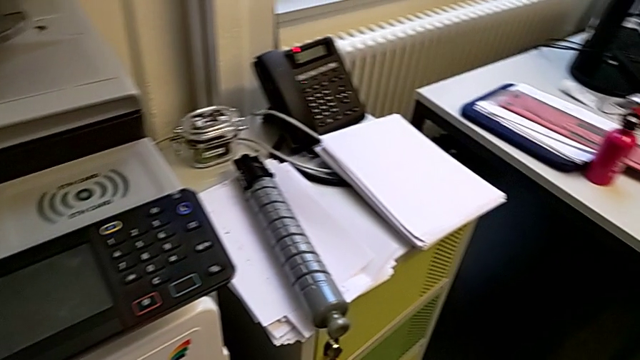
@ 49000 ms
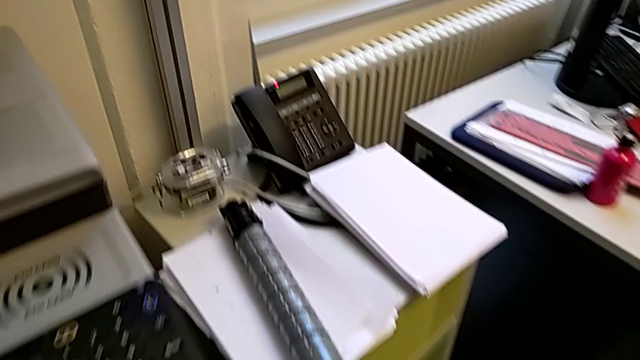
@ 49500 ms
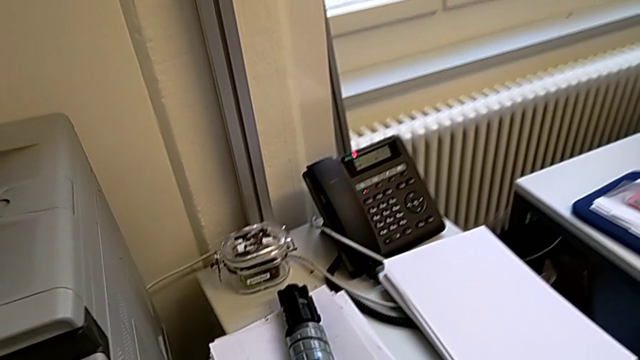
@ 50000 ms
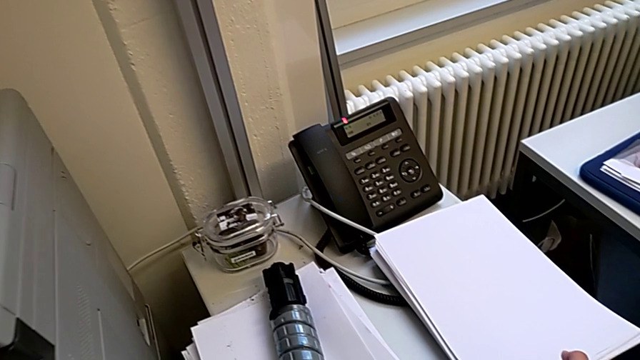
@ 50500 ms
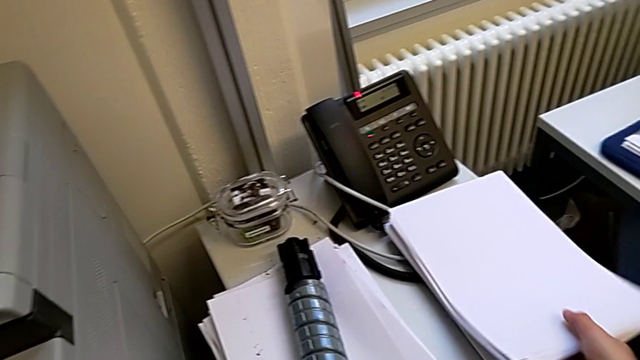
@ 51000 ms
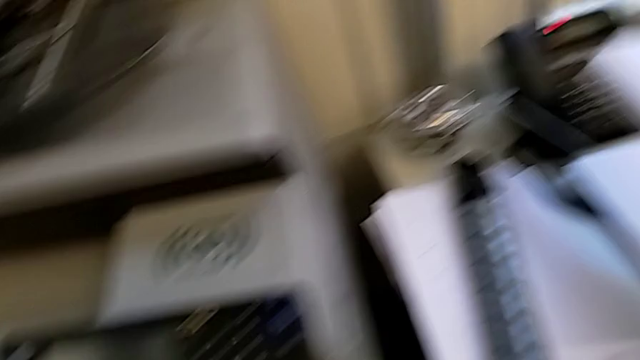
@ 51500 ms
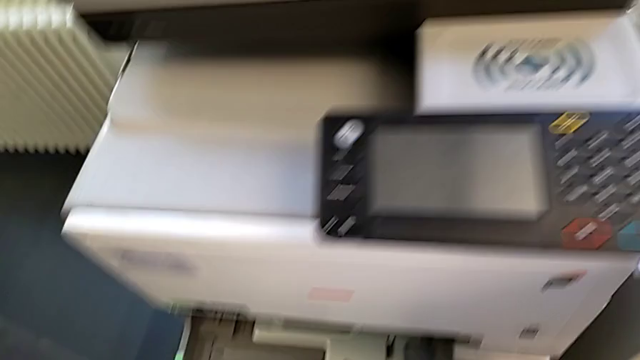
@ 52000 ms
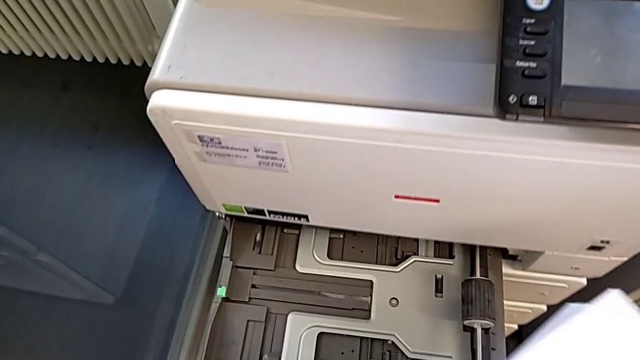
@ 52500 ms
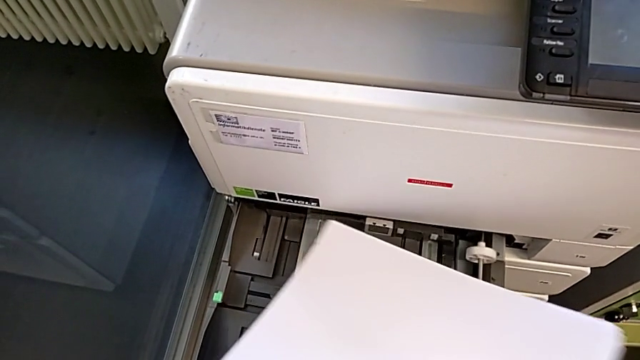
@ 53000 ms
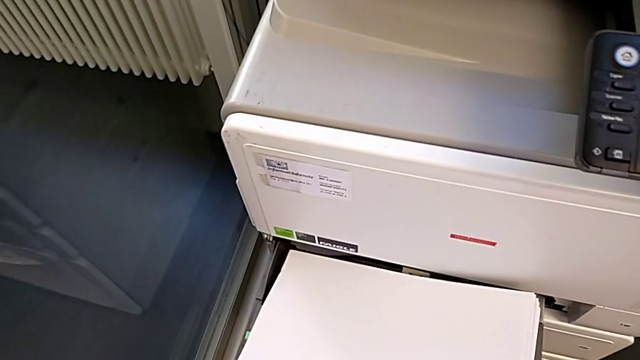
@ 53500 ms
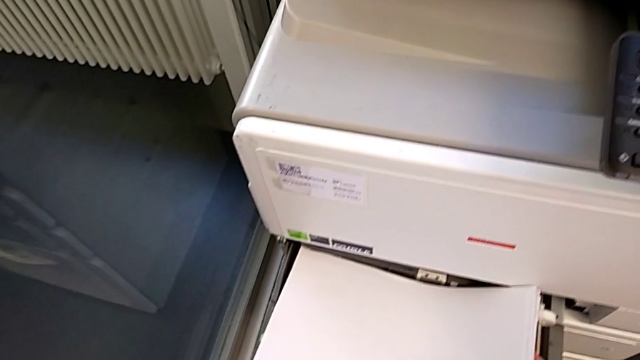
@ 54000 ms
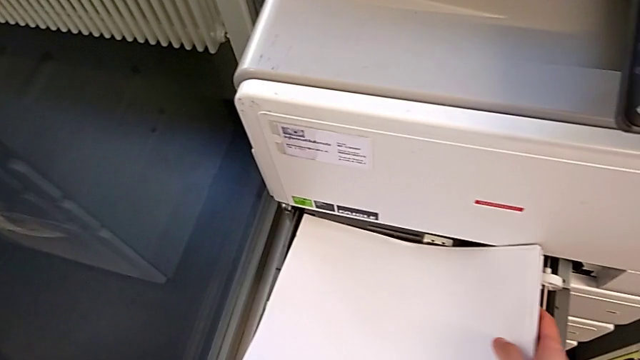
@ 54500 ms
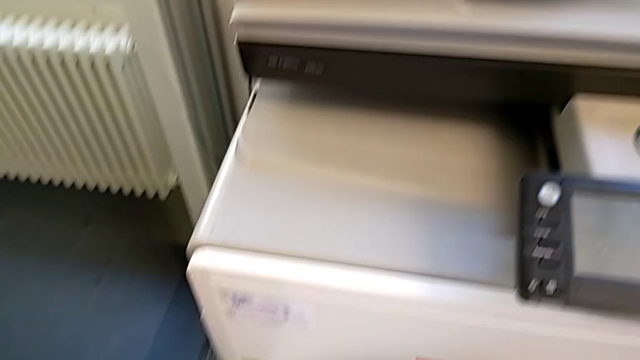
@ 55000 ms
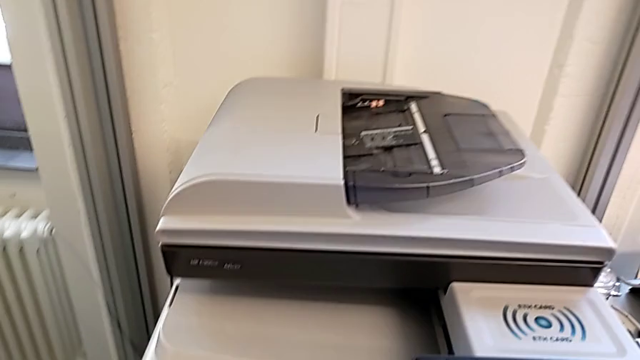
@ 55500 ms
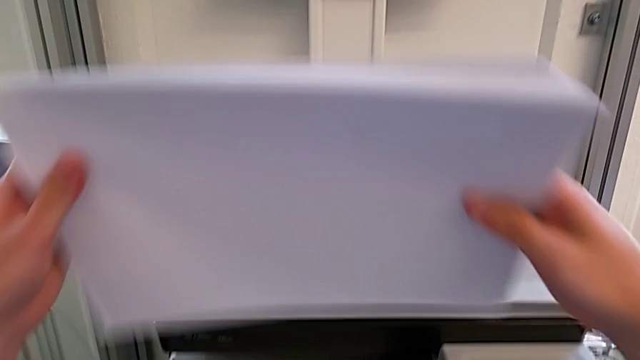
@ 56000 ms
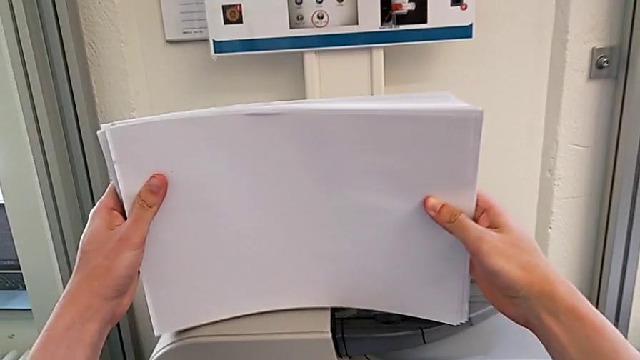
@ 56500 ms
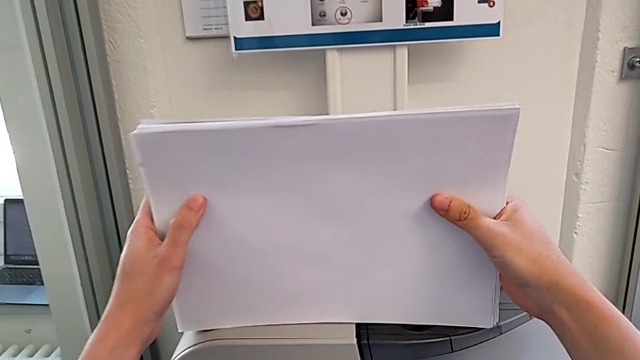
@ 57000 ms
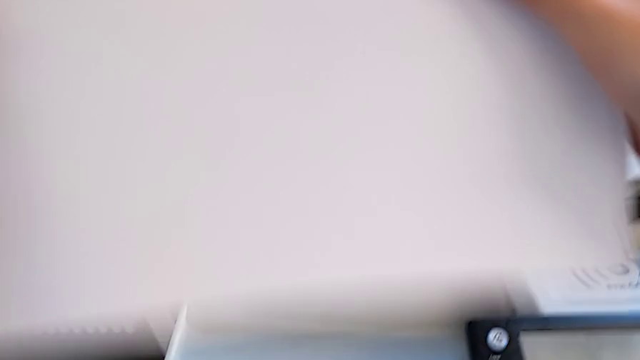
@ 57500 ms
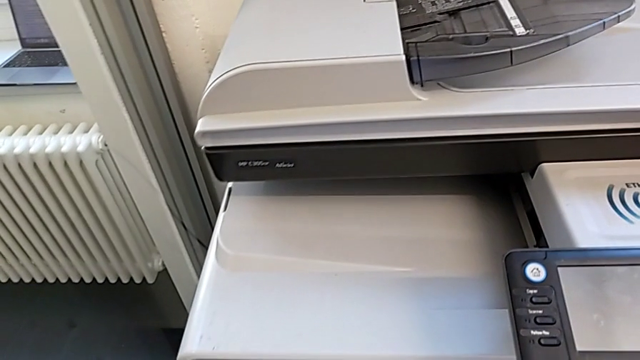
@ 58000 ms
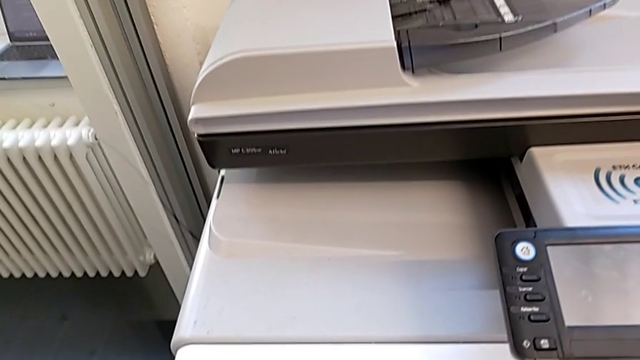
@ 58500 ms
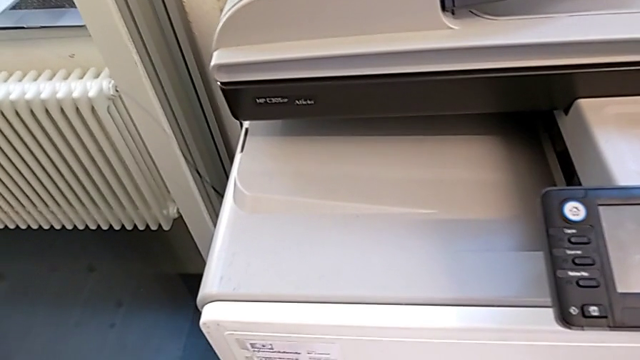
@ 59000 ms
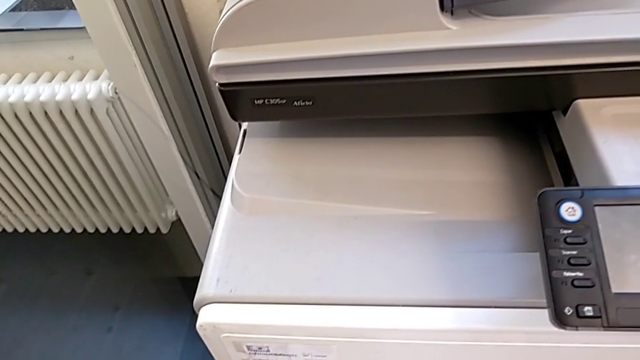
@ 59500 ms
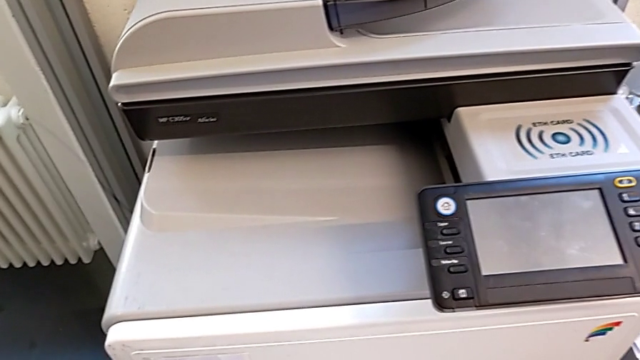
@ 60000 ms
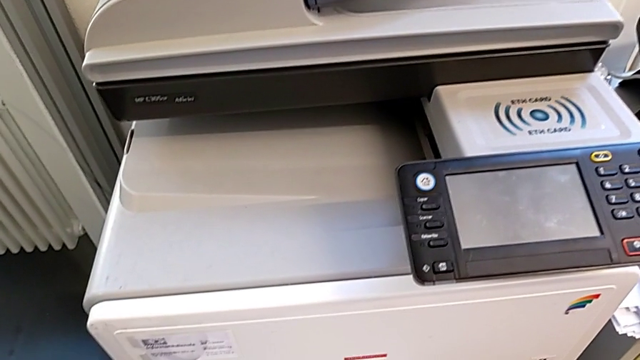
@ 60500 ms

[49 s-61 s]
The camera wearer is loading a stack of papers into the printer tray. They approach the paper stack, grab it, lift it, insert it, lift it and align it.

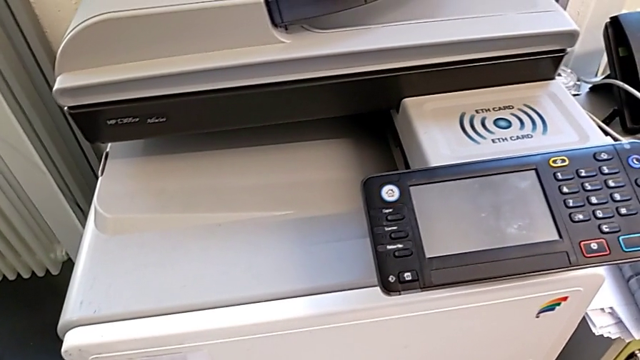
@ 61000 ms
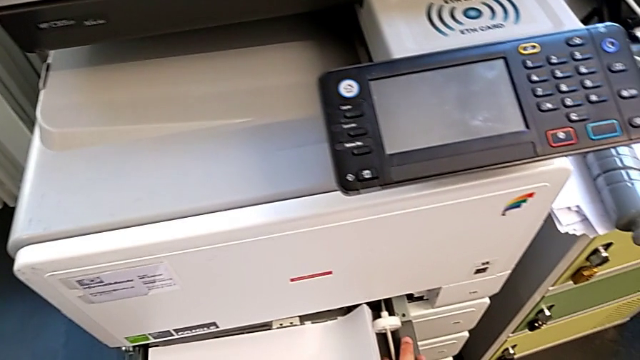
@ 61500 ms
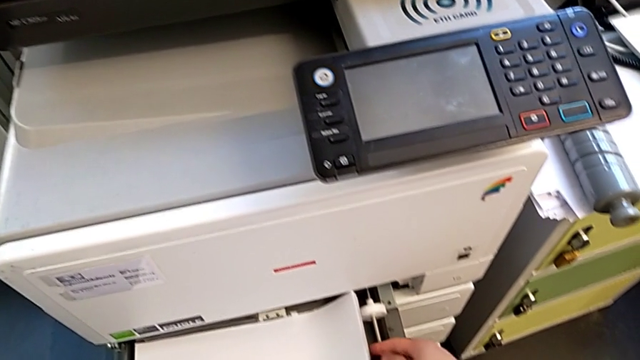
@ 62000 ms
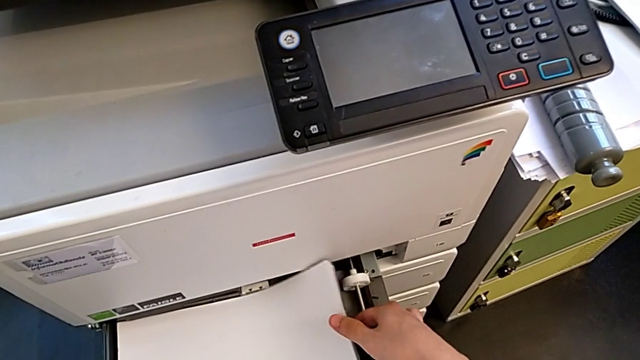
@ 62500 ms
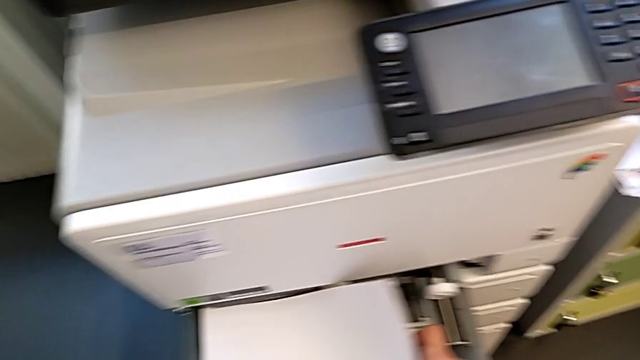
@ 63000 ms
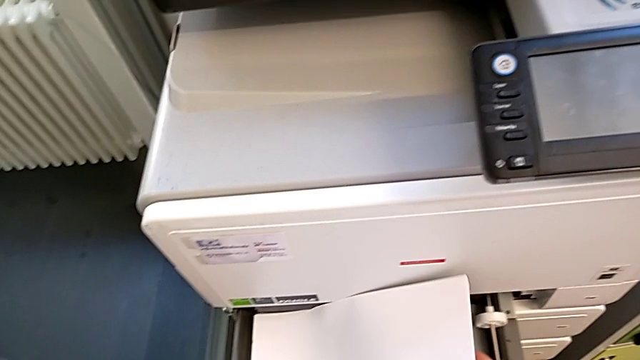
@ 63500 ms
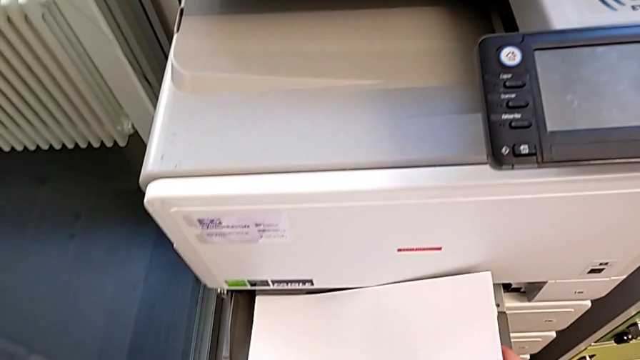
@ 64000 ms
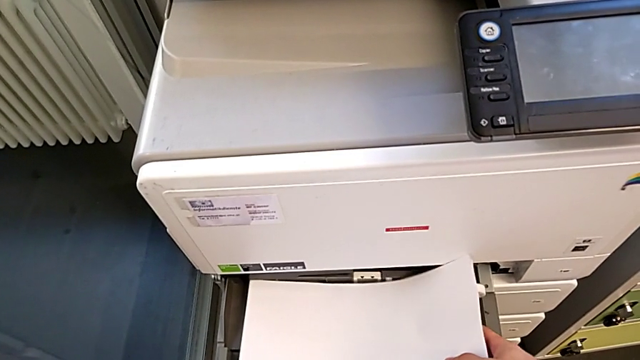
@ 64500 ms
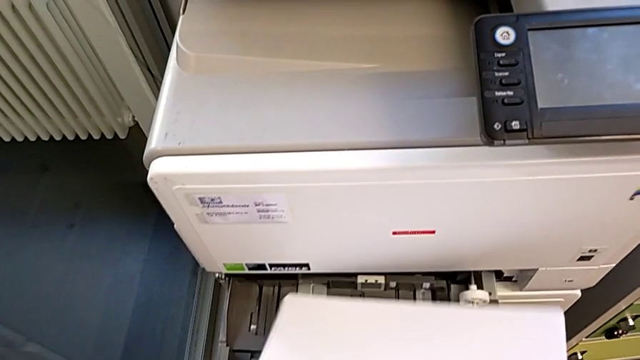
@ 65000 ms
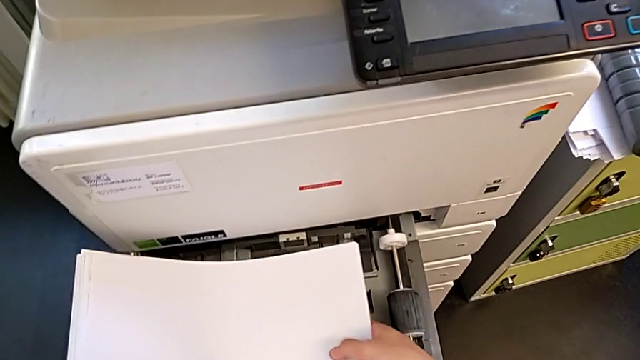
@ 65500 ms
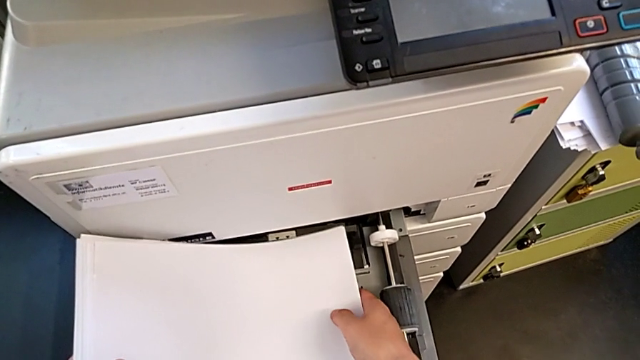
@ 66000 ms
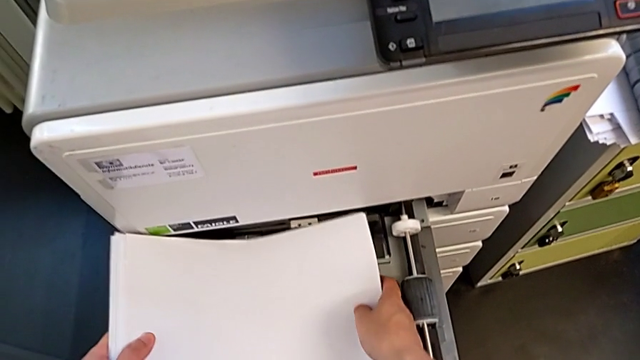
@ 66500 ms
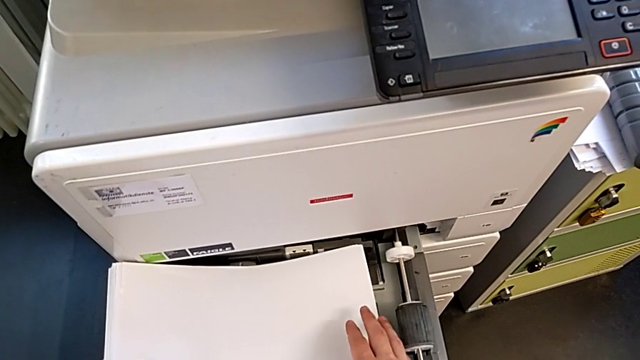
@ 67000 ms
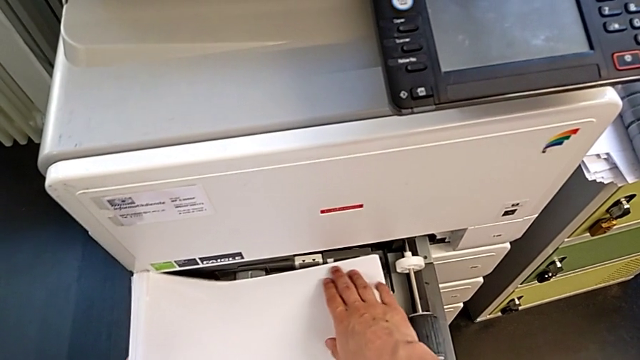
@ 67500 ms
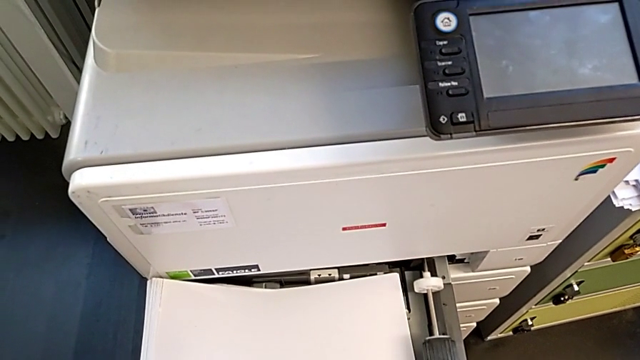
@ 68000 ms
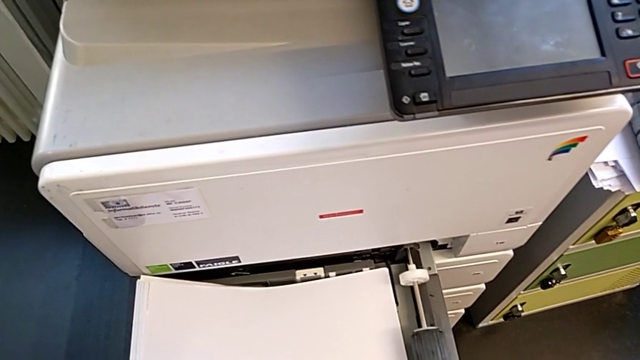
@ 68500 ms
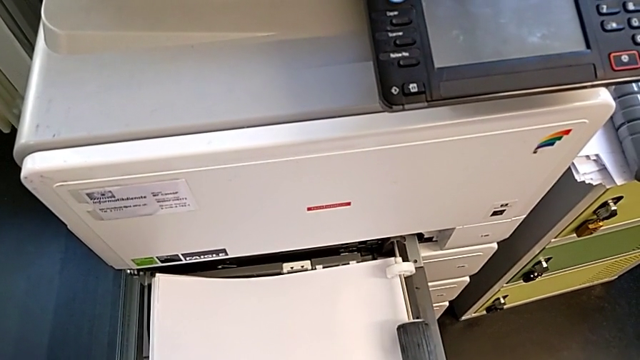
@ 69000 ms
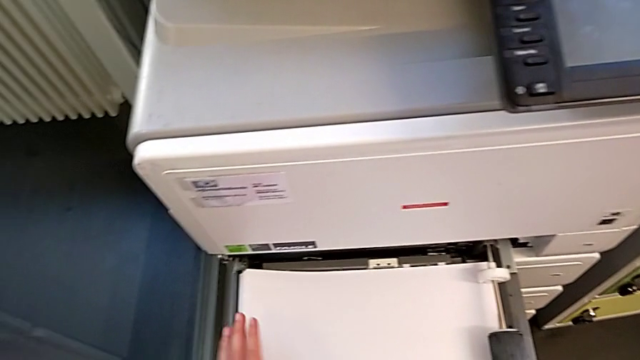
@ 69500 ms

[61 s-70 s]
The camera wearer is loading a stack of papers into the printer tray. They place the paper stack, lift it and insert it.
